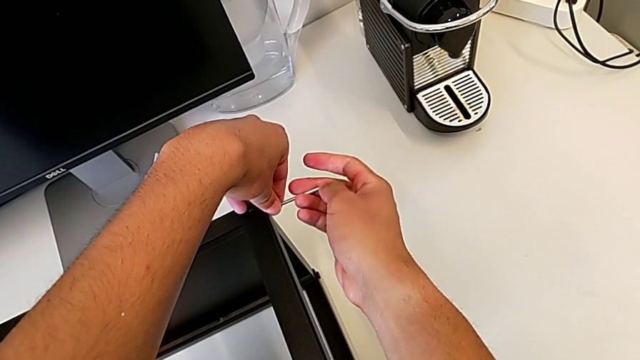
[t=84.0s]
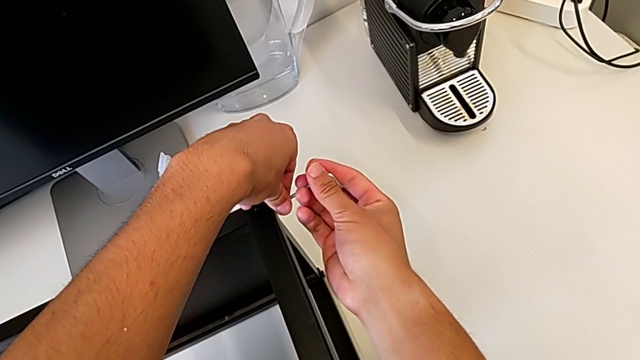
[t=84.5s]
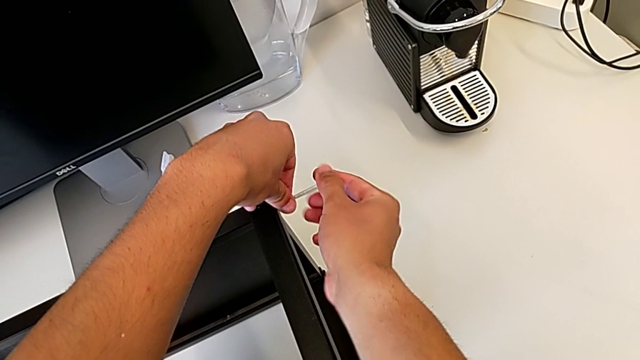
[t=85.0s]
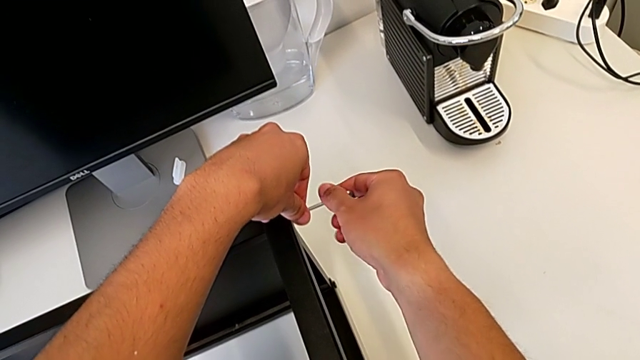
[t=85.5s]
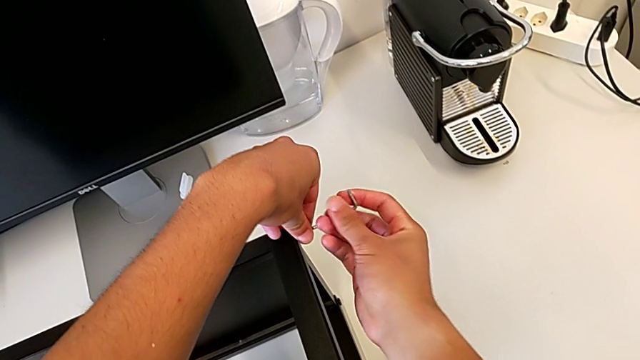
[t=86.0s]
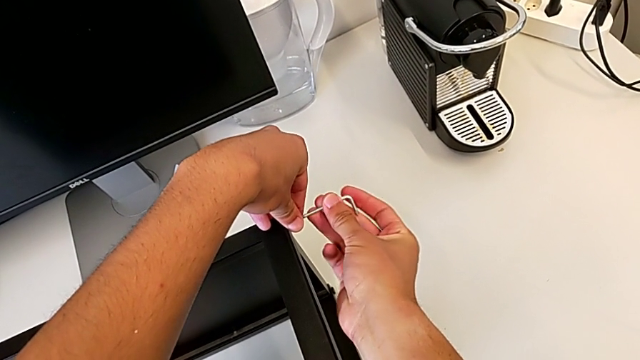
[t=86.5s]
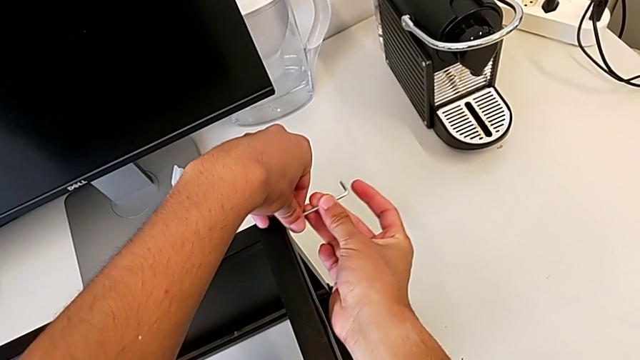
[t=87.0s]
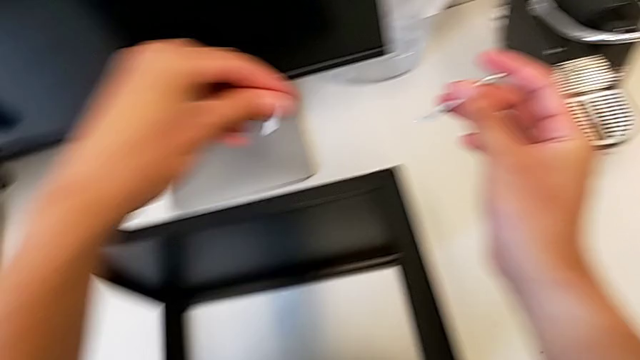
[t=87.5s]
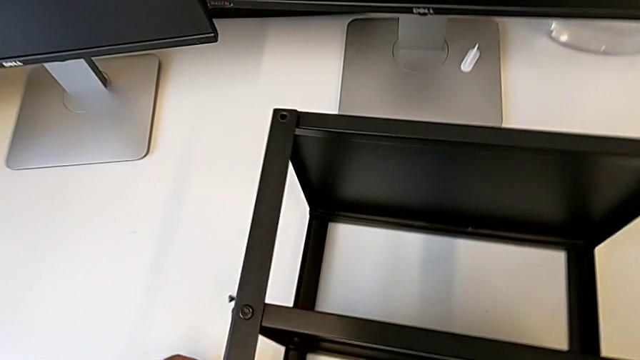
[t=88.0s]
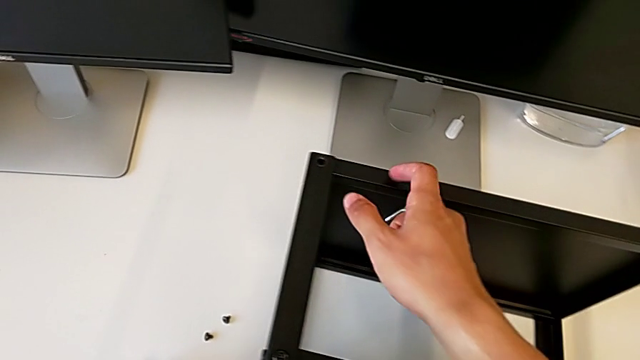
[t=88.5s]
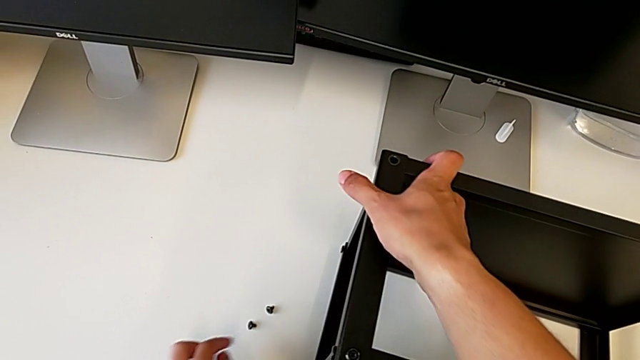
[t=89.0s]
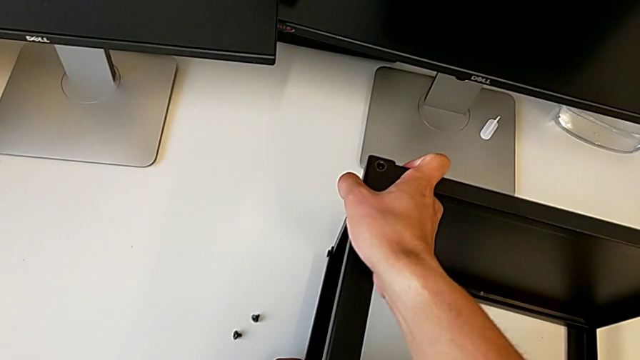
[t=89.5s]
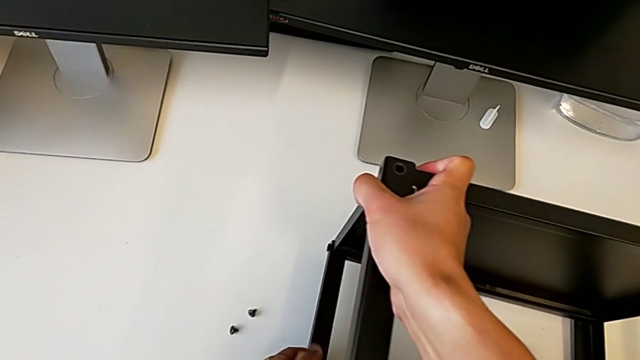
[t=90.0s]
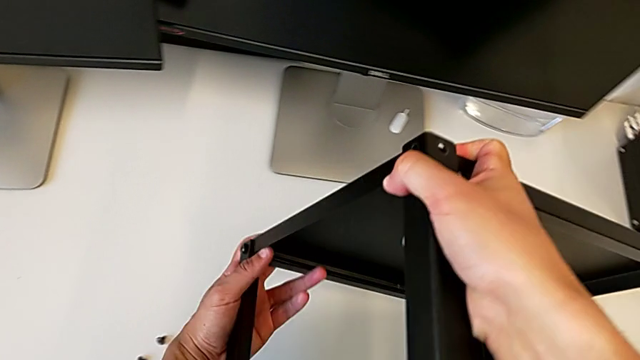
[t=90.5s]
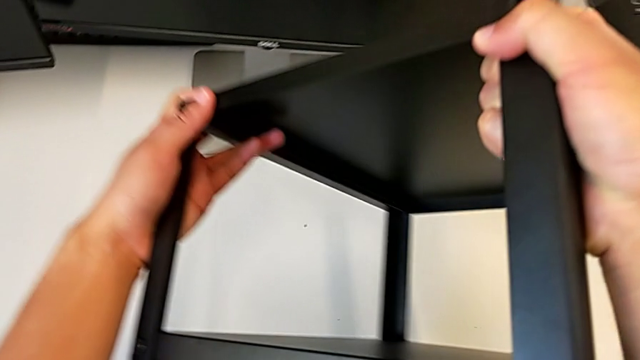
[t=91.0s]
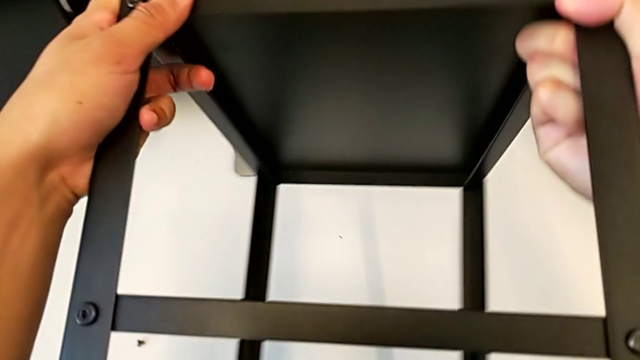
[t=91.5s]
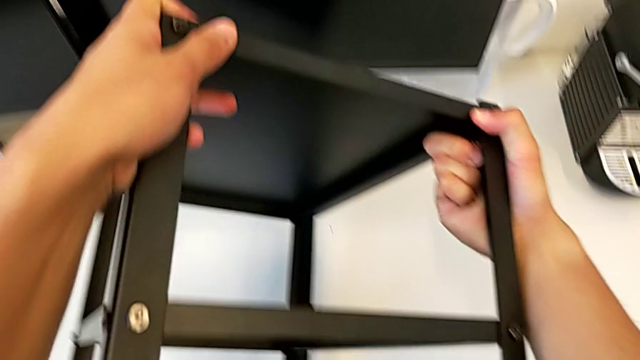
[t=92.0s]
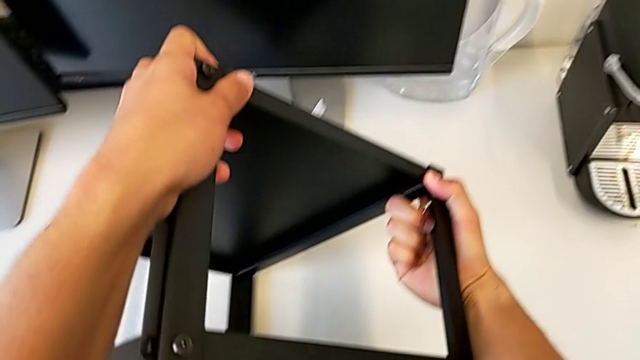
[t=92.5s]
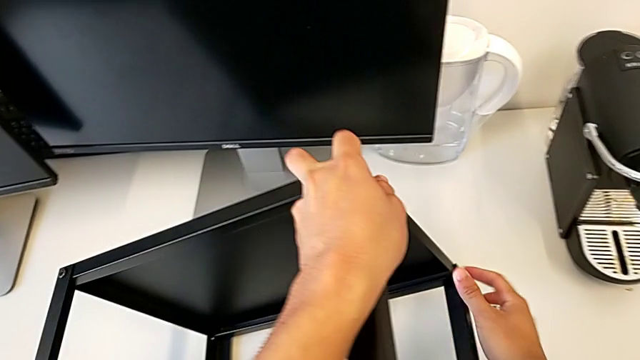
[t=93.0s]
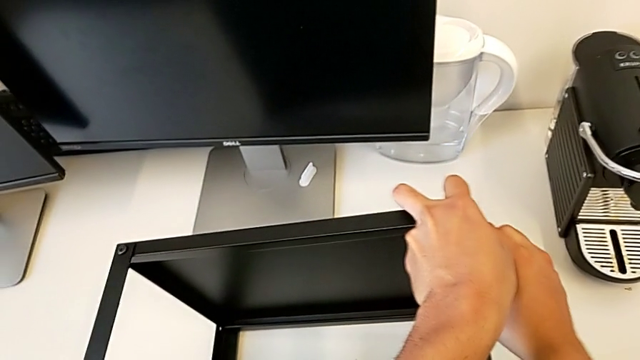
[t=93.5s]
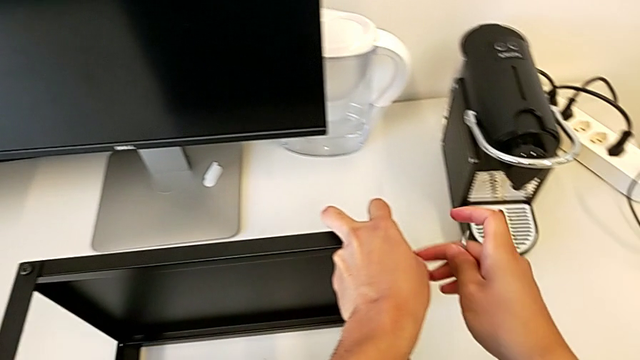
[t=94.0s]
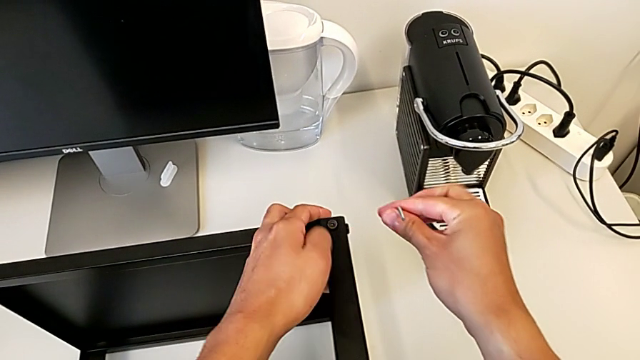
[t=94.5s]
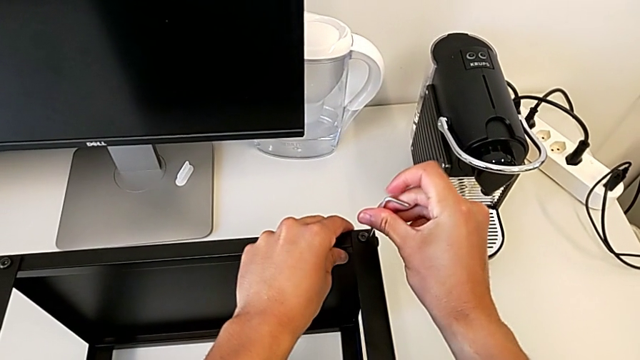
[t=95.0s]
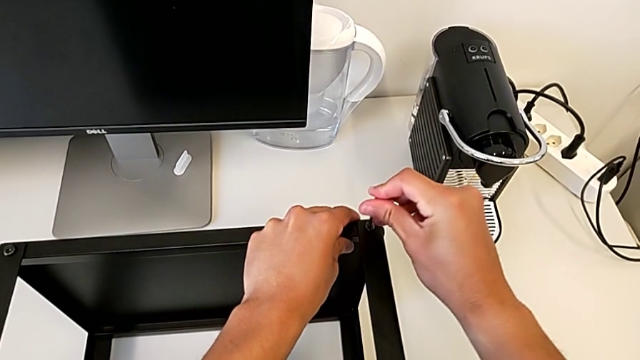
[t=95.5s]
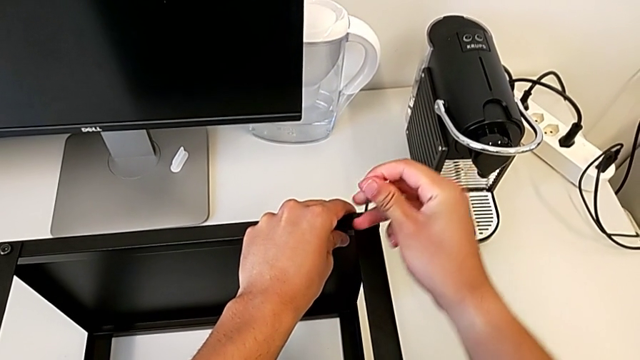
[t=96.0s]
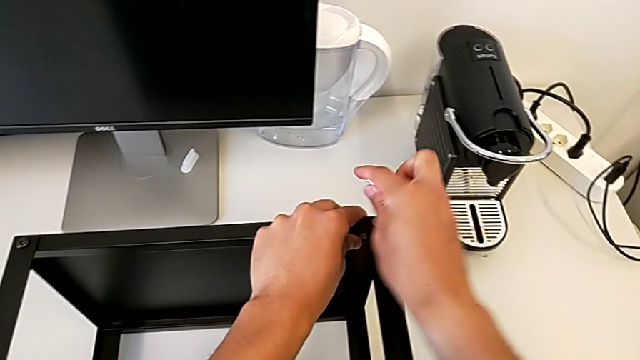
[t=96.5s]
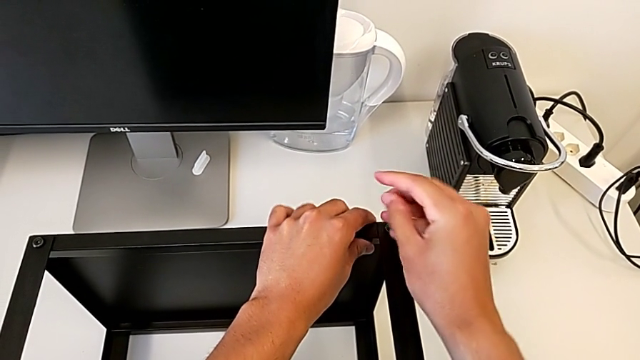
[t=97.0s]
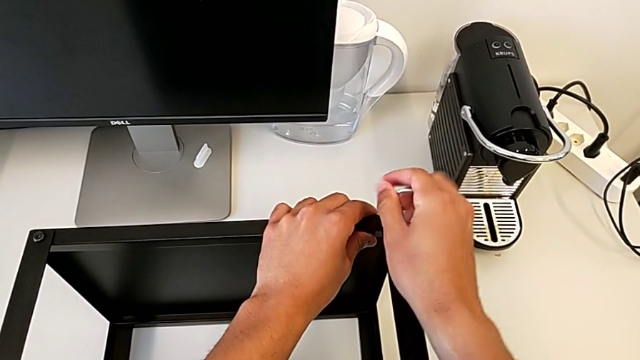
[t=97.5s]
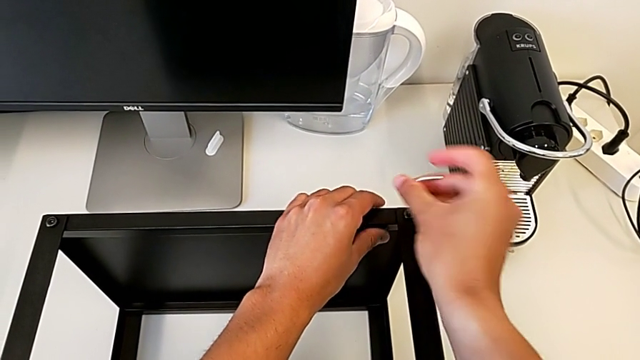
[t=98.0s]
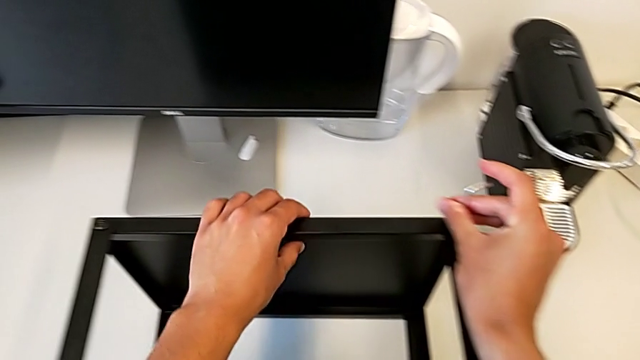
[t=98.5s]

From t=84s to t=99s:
The camera wearer is unscrewing the top shelf of the table. They unscrew the hex socket head, withdraw the Allen wrench, disassemble the hex socket head, place it, rotate the nightstand, insert the Allen wrench, unscrew the hex socket head and withdraw the Allen wrench.

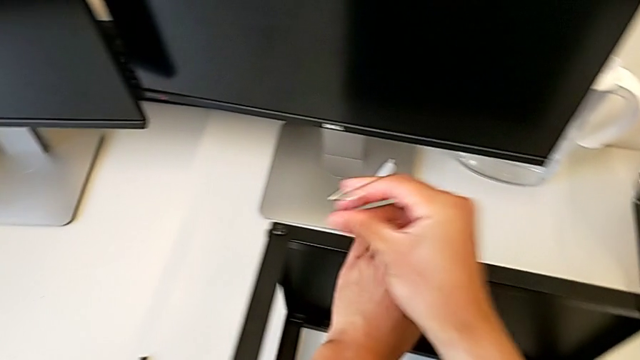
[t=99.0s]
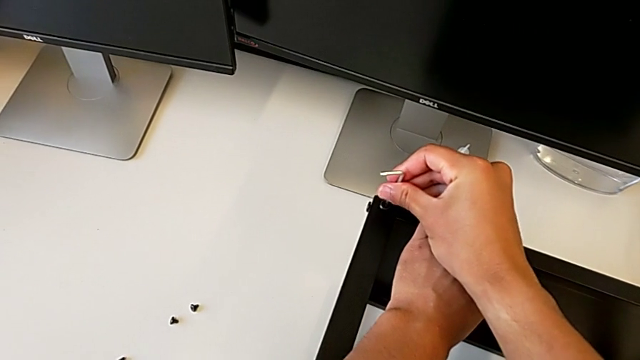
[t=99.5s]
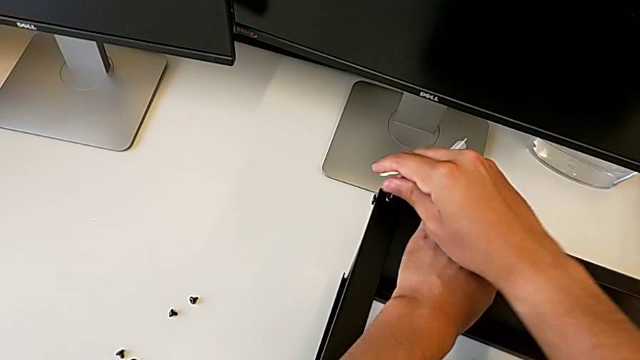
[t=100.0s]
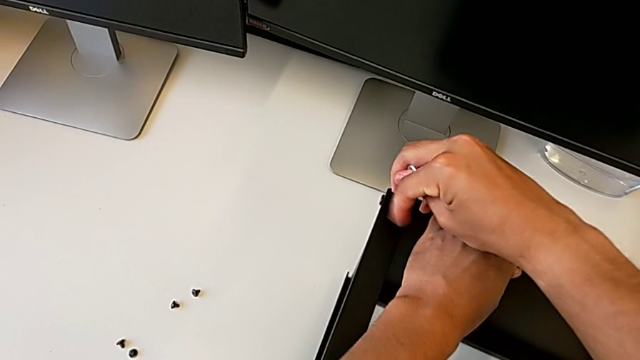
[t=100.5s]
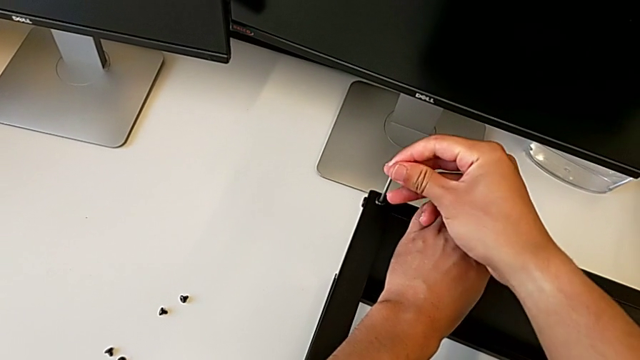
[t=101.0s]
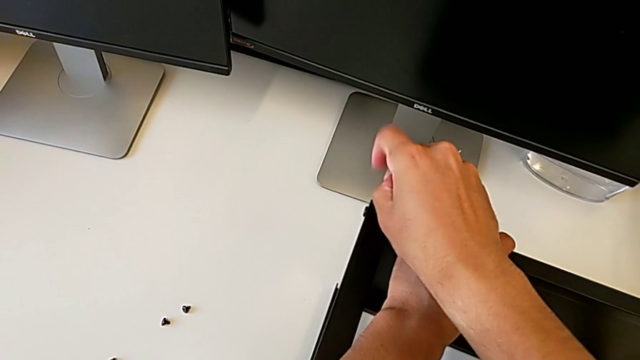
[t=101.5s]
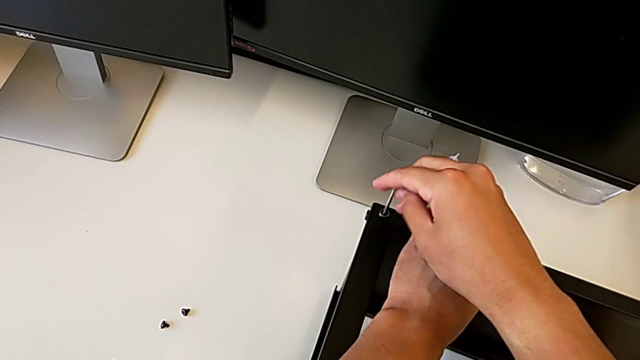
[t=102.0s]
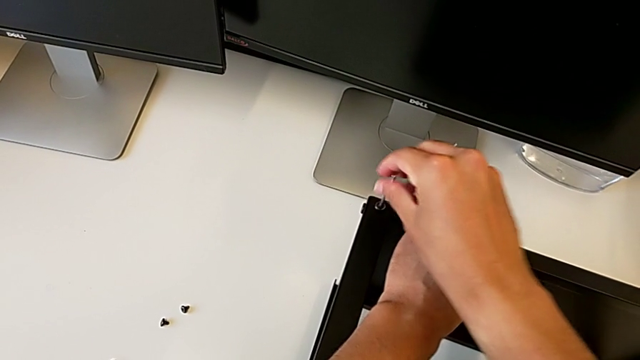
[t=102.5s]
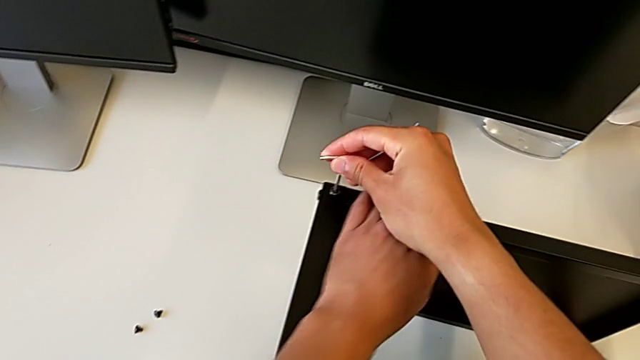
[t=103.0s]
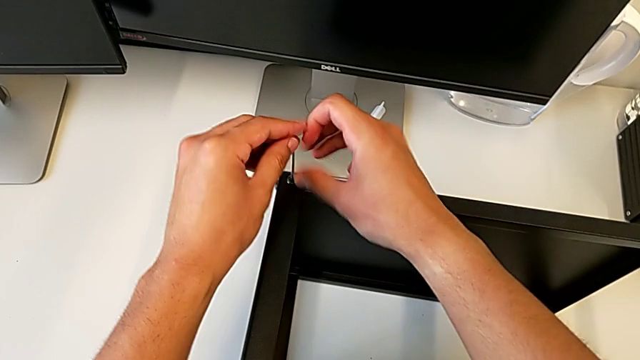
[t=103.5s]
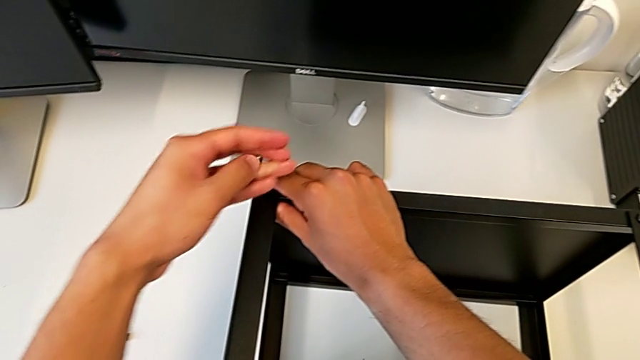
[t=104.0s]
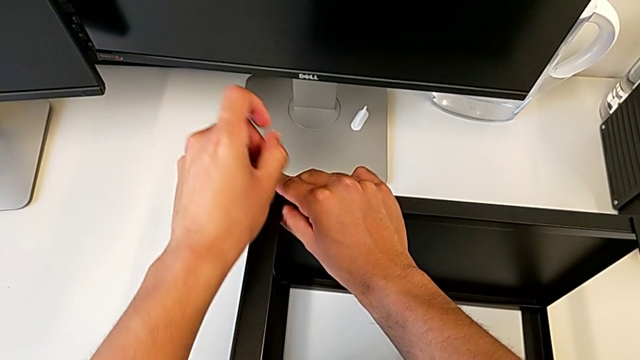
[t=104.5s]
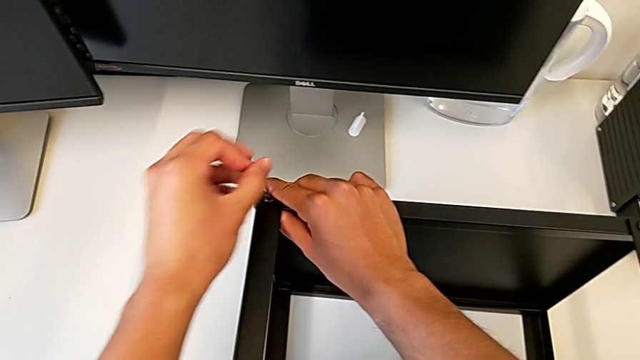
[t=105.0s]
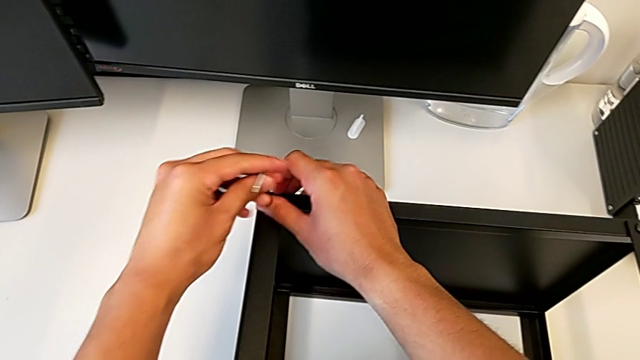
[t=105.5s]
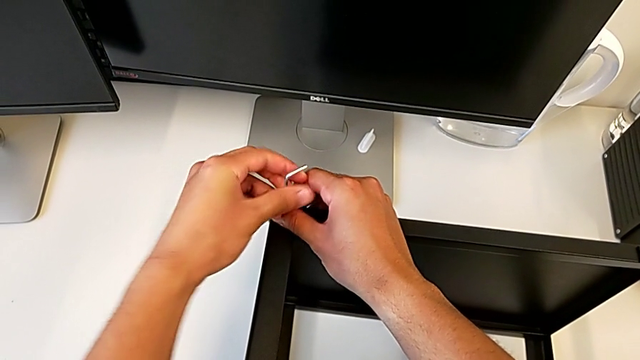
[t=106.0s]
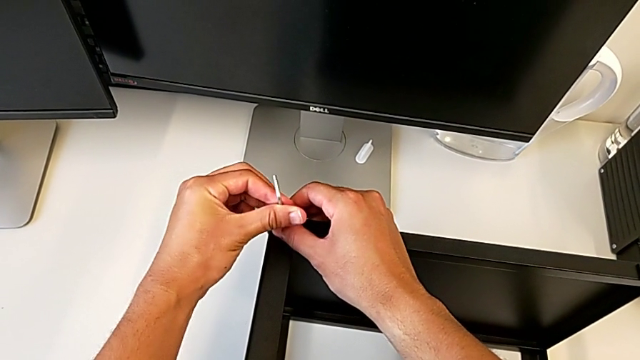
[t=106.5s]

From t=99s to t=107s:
The camera wearer is unscrewing the top shelf of the table. They insert the Allen wrench and unscrew the hex socket head.
